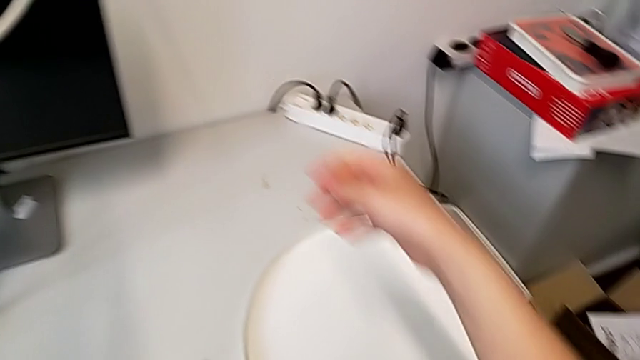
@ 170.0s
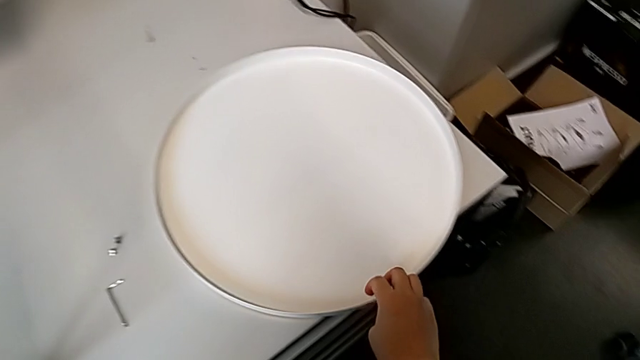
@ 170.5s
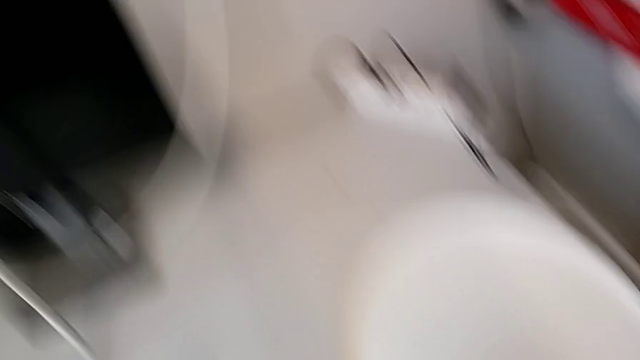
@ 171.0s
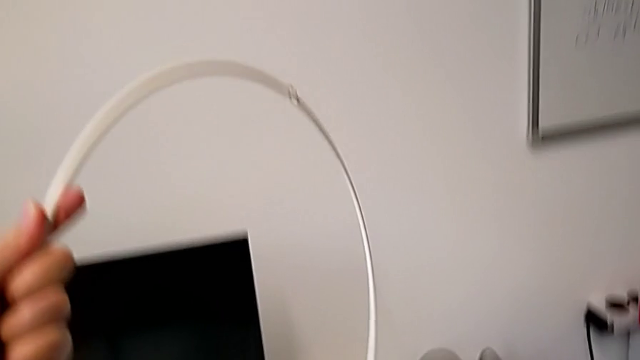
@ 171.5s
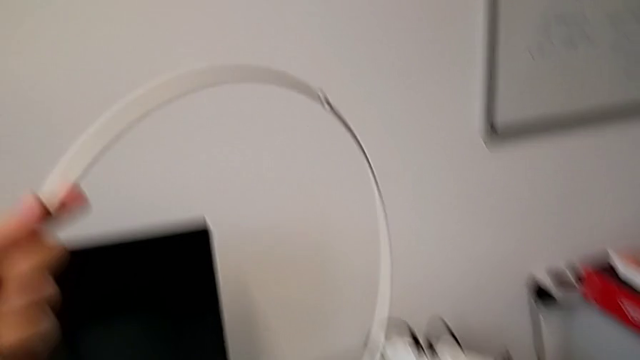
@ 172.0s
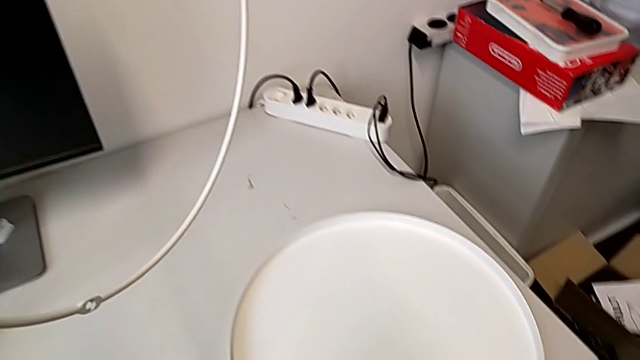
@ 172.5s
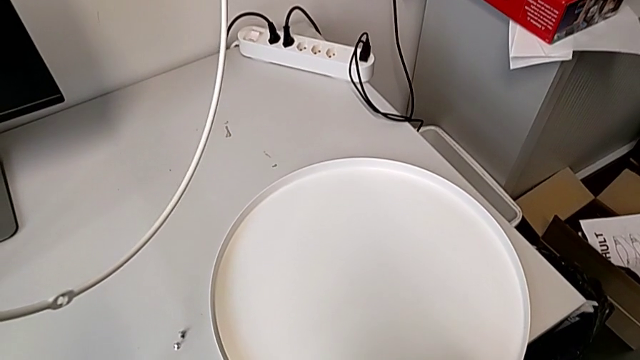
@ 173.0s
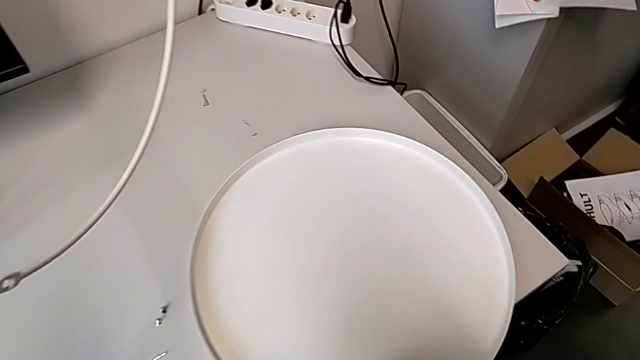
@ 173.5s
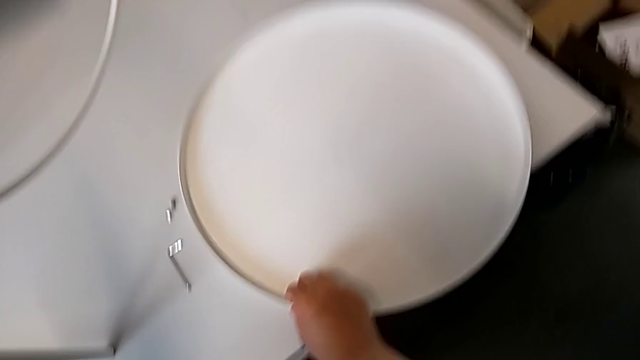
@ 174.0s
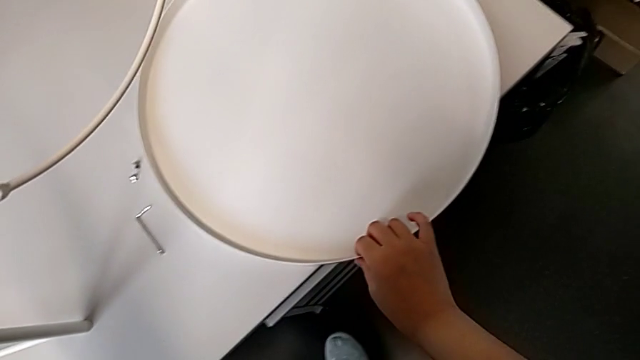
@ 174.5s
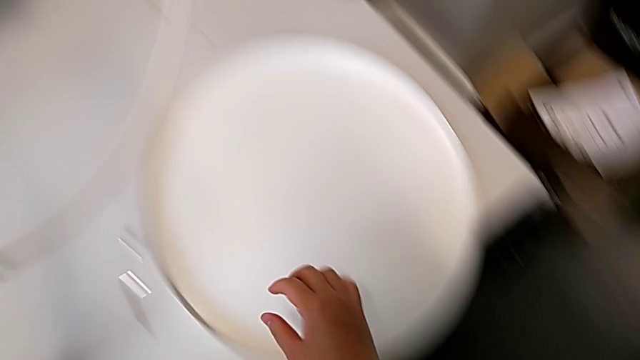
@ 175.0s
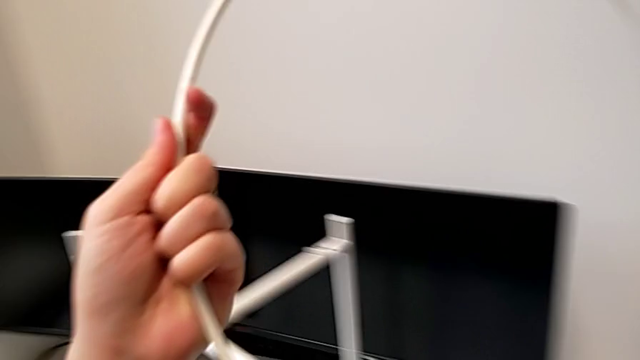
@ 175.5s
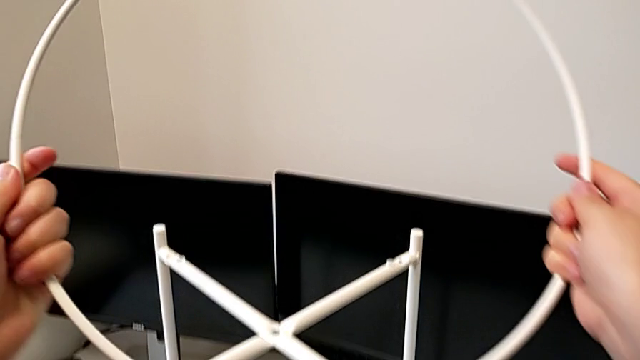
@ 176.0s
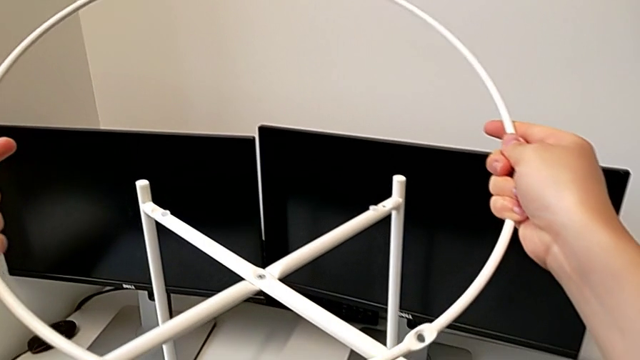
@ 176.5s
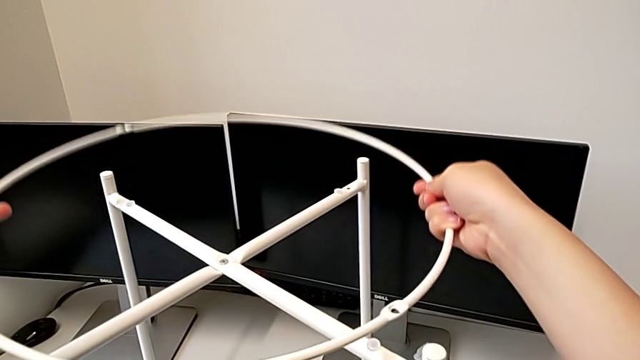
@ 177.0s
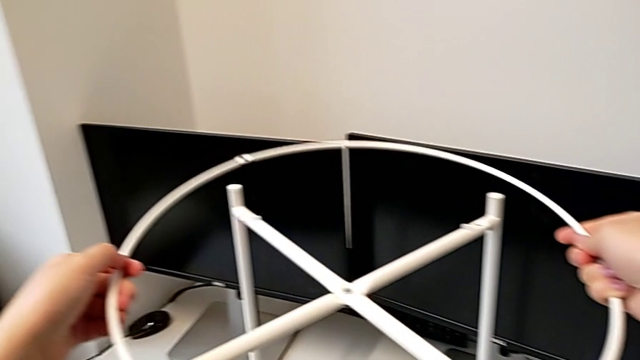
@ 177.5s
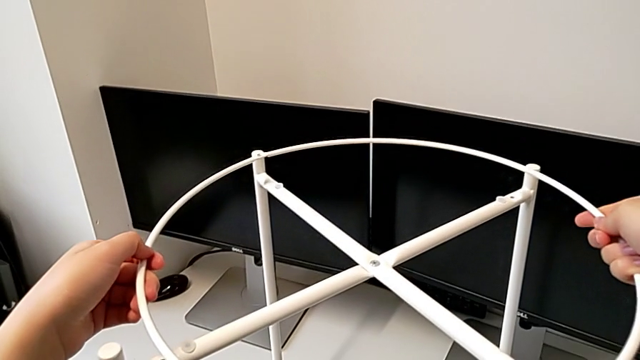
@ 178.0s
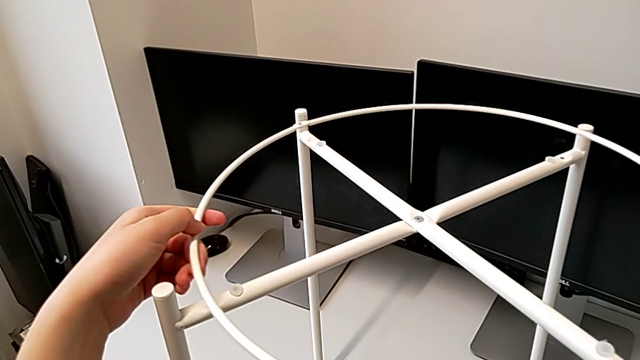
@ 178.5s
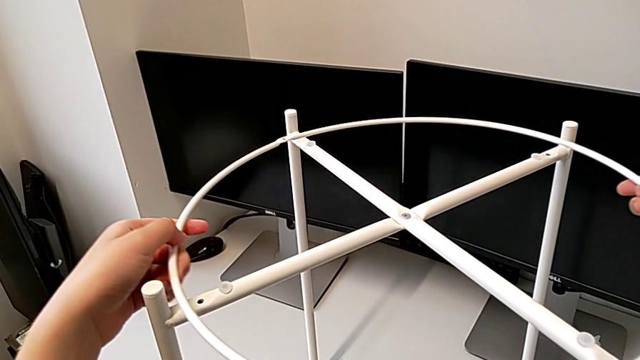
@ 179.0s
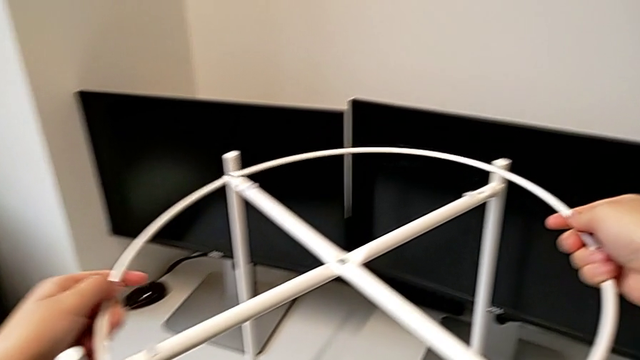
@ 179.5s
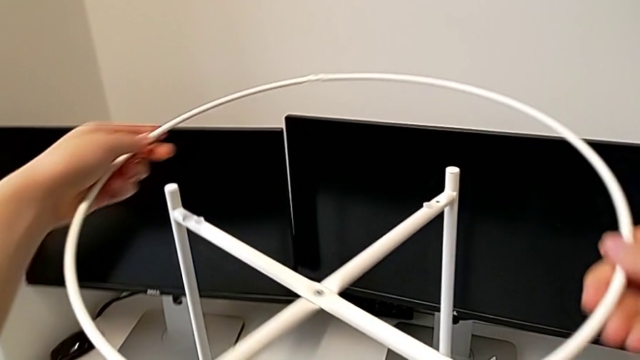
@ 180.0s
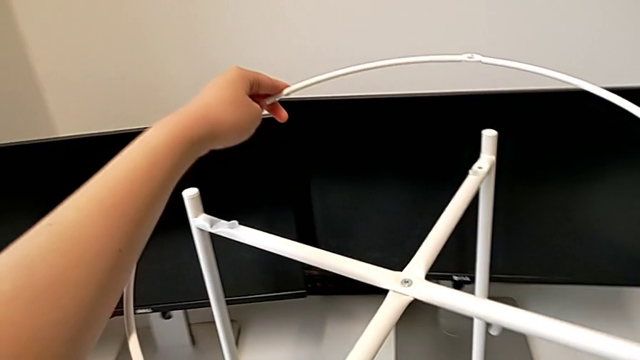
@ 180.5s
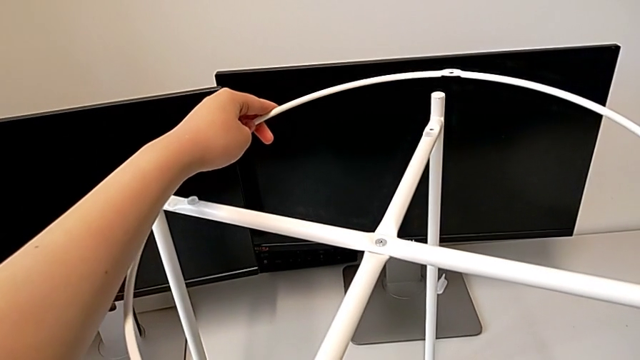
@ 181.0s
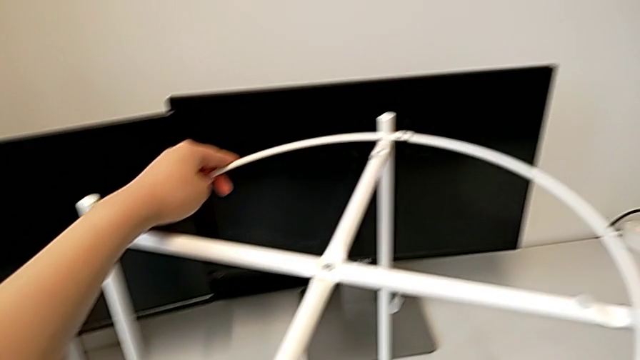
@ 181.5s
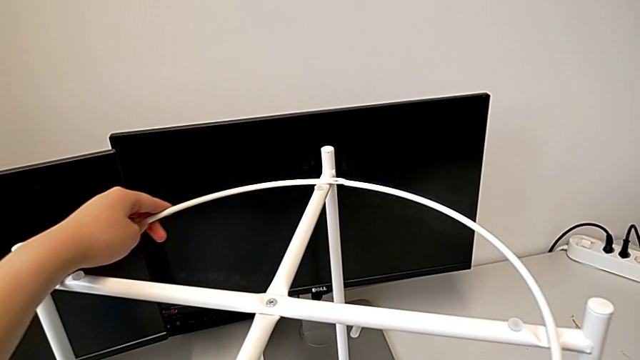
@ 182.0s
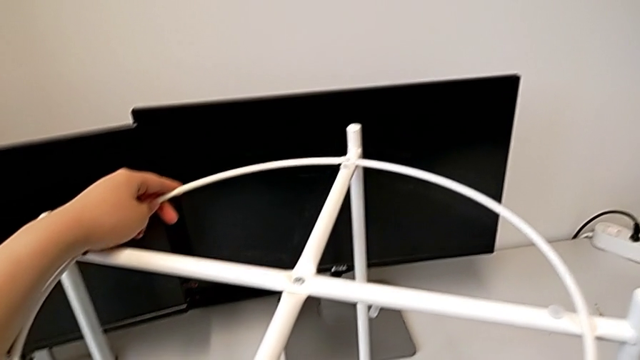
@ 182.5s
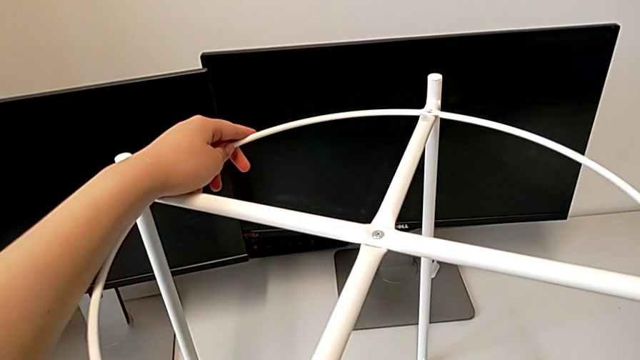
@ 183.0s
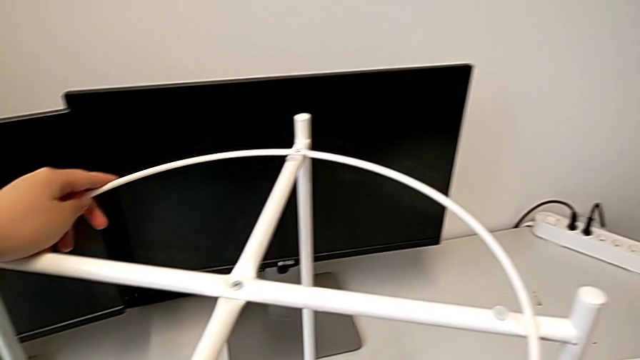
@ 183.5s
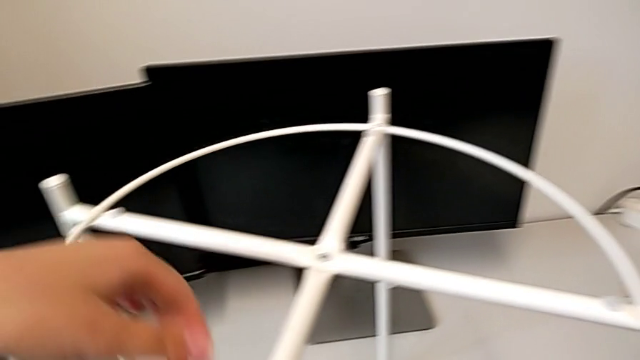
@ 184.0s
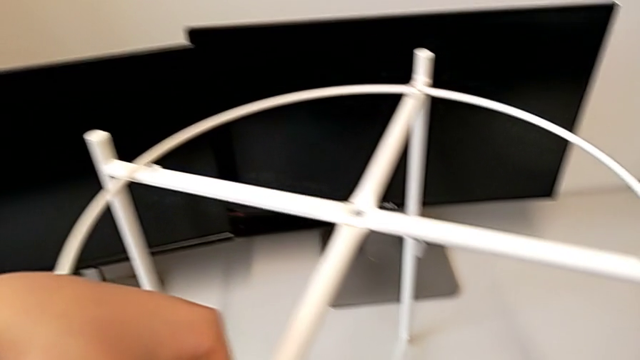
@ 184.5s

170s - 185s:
The camera wearer is placing the circle over the base. They grab the tray, slide it, place the circle and rotate it.

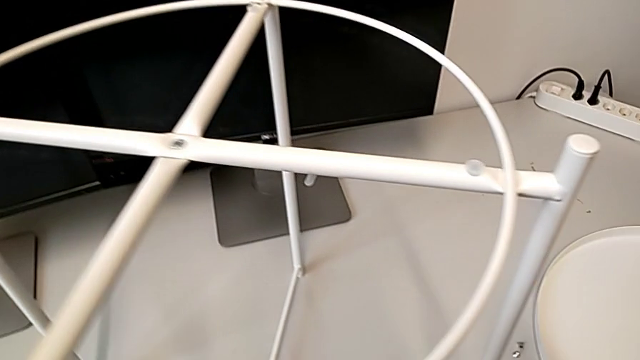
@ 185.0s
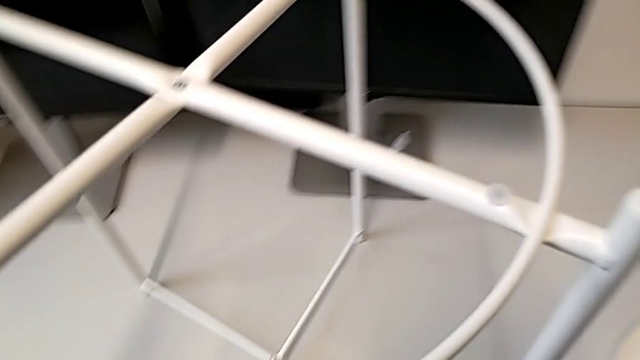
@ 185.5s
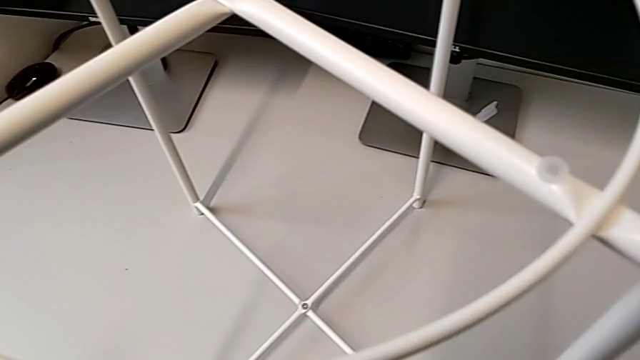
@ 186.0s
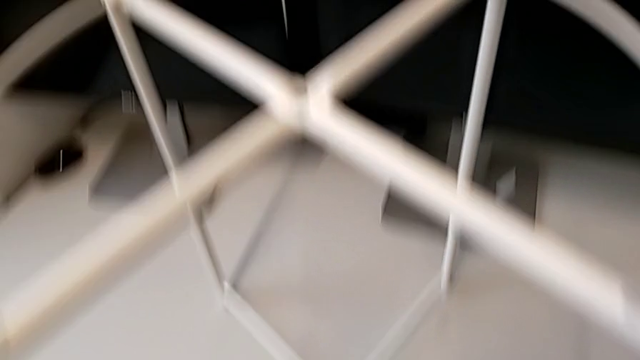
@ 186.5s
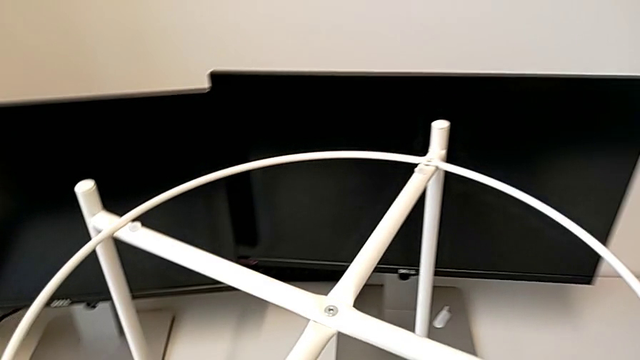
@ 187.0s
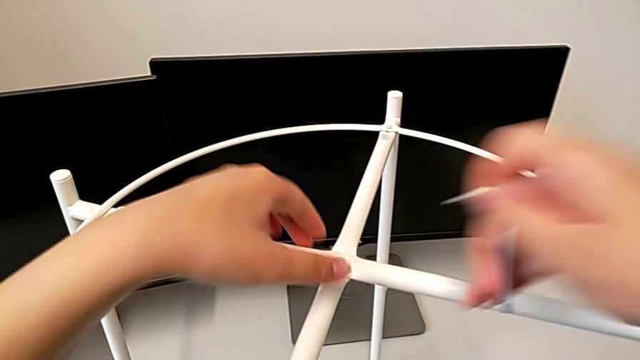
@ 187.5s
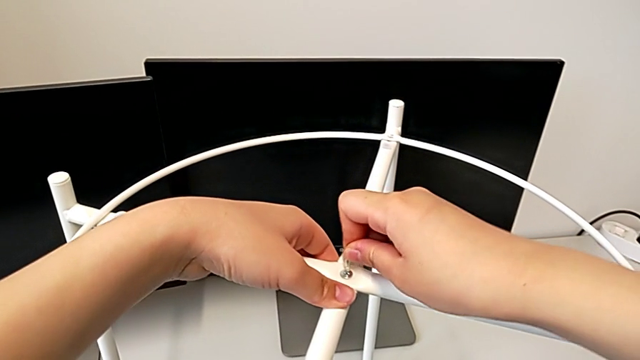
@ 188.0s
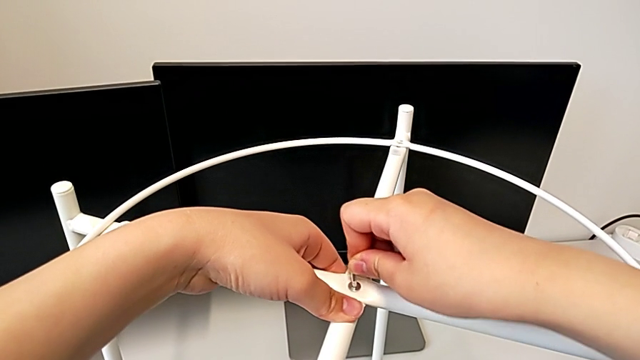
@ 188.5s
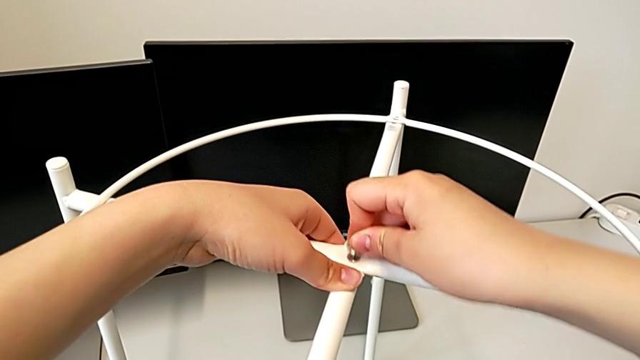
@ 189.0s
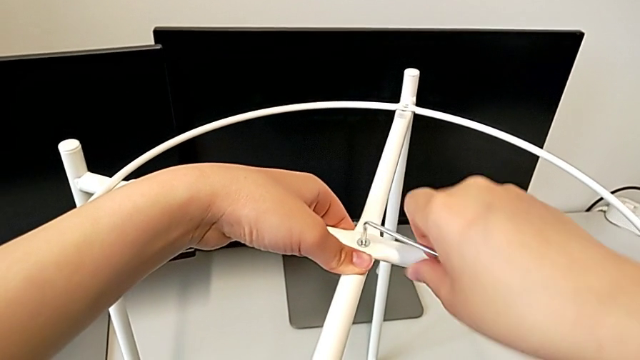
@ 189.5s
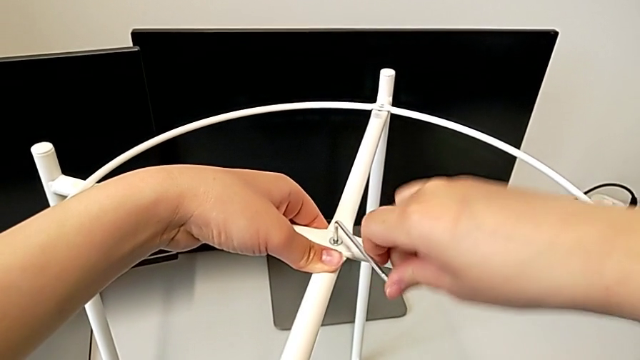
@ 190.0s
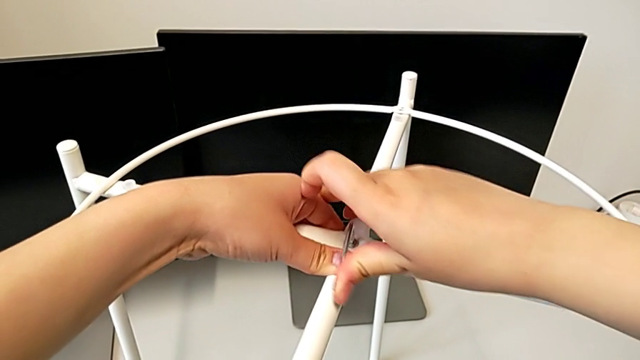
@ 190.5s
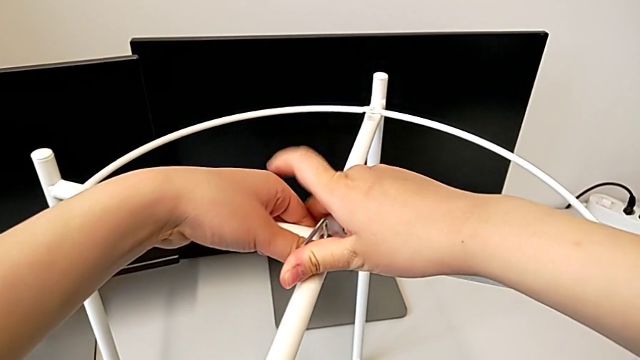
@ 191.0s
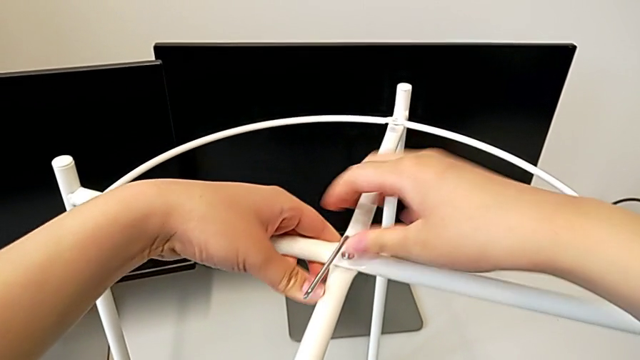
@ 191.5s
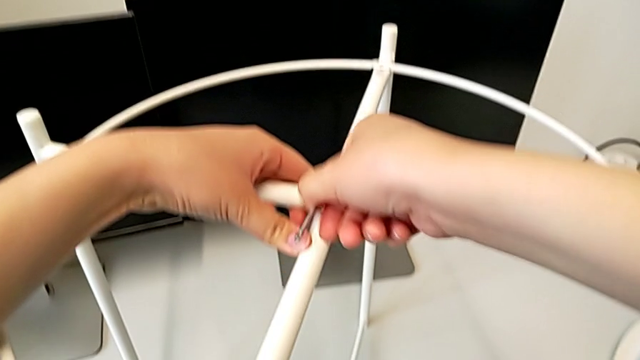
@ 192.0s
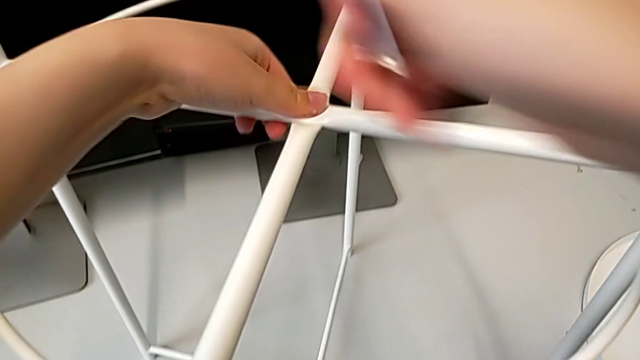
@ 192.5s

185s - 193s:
The camera wearer is tightening the hex socket heads from the base. They insert the top Allen wrench, screw the top hex socket head and withdraw the Allen wrench.
